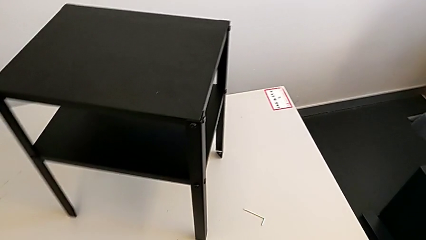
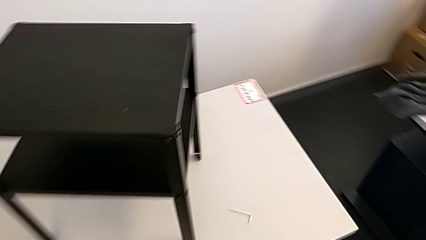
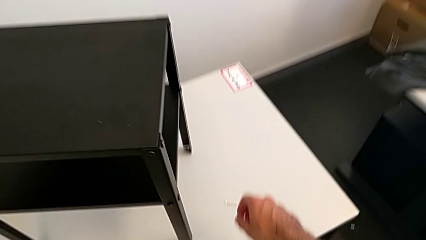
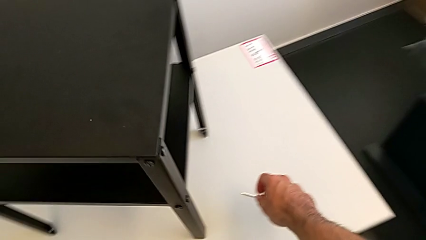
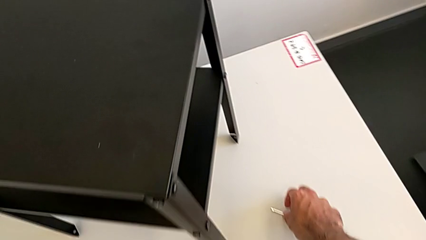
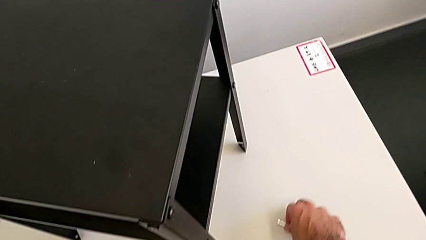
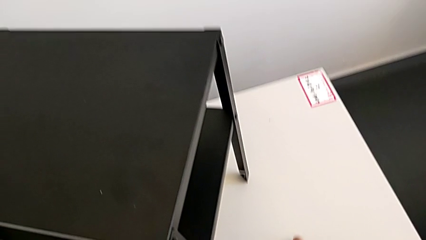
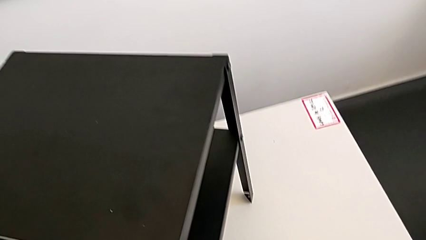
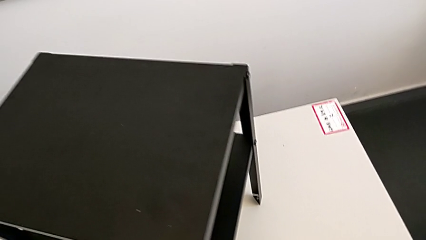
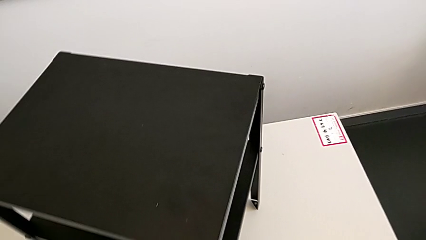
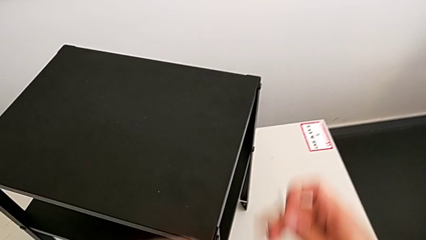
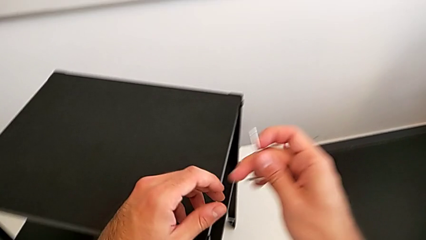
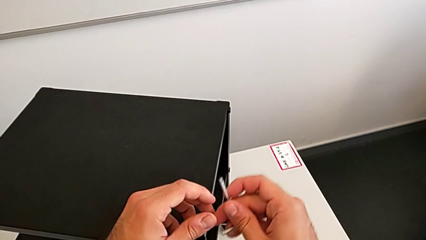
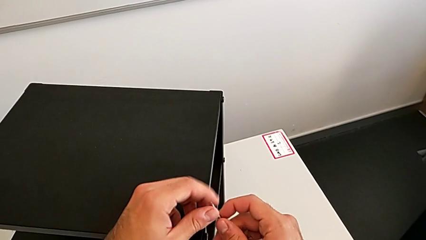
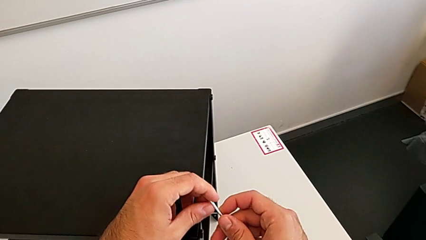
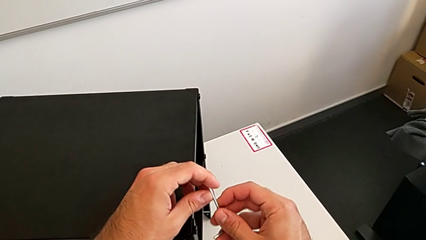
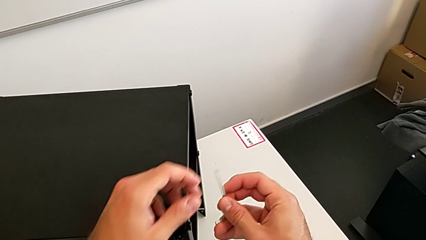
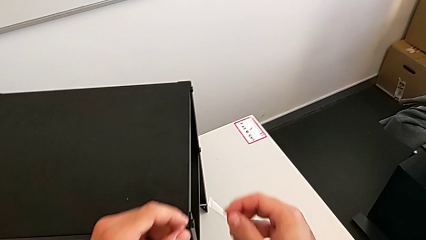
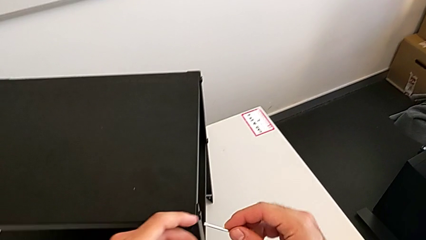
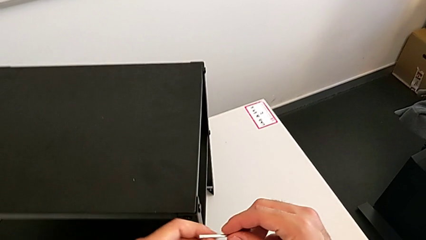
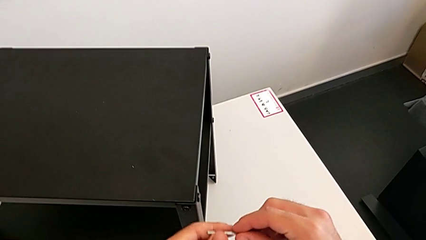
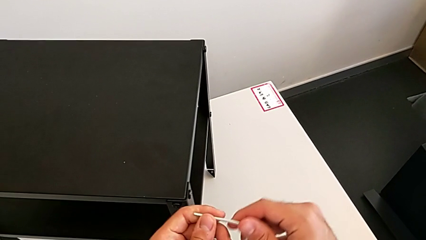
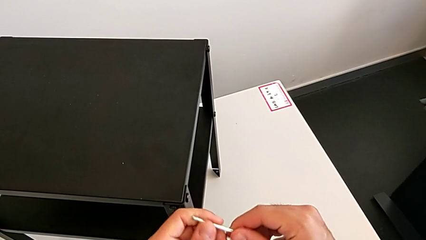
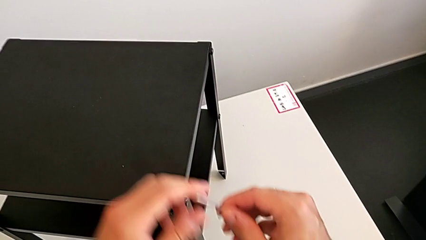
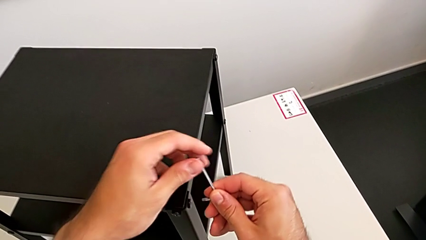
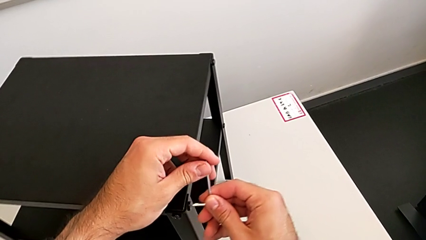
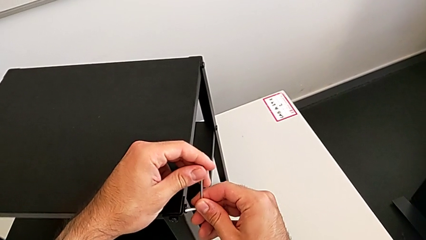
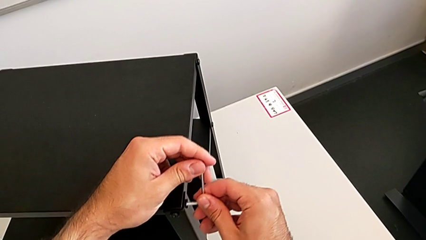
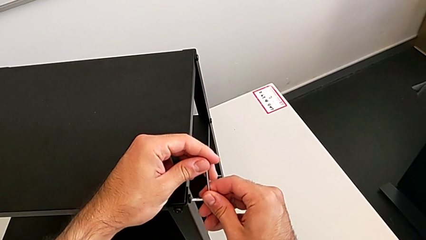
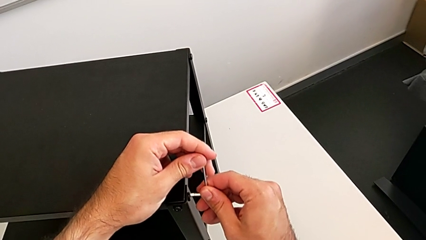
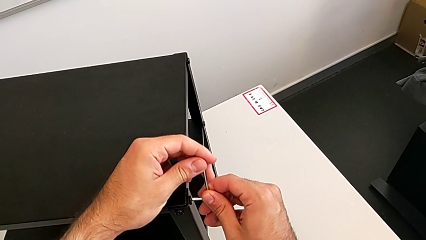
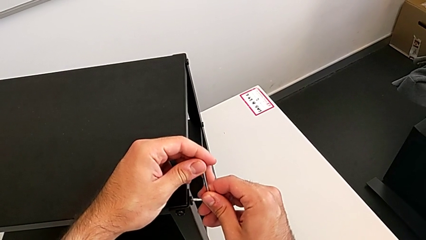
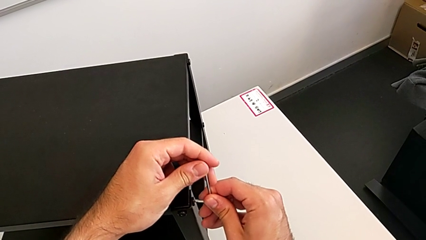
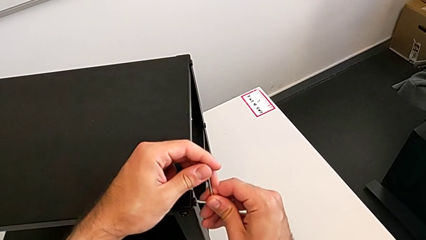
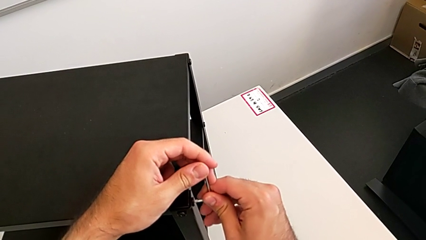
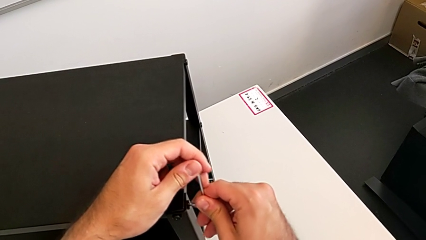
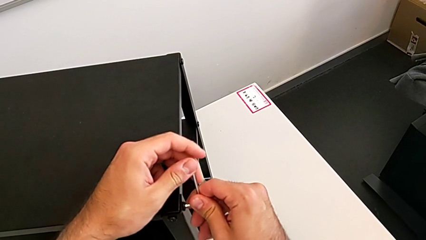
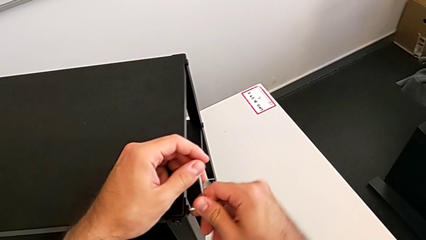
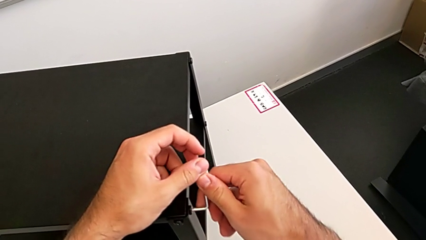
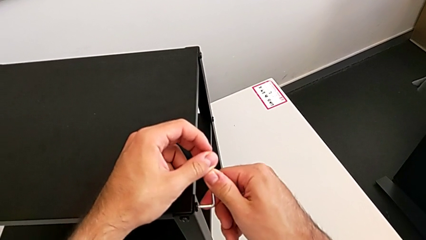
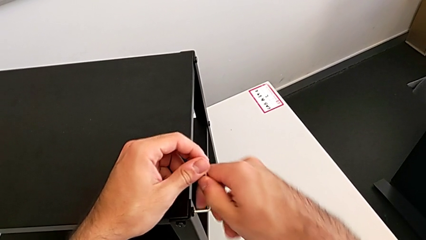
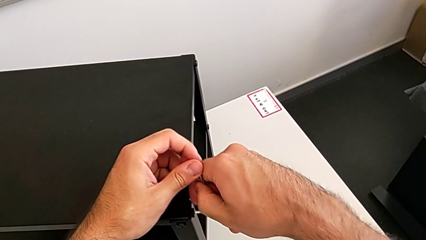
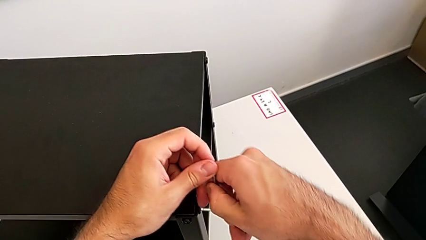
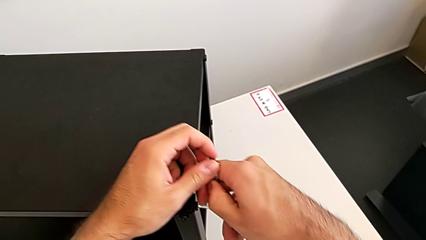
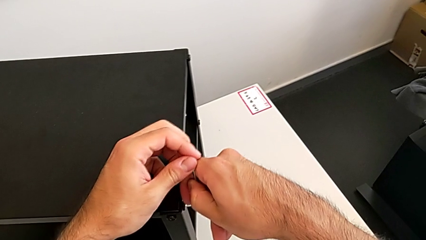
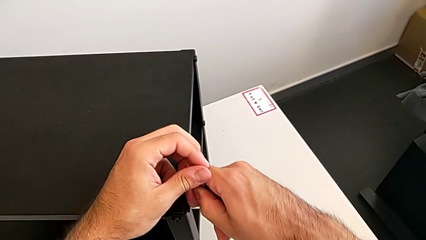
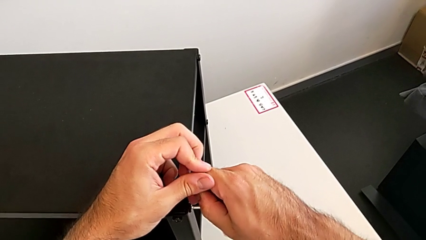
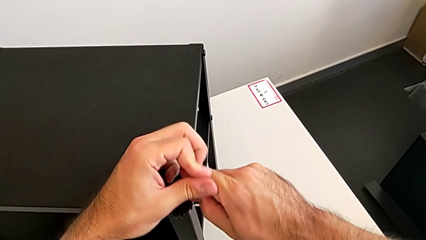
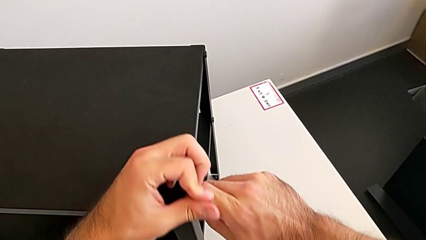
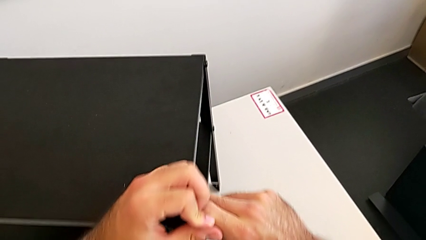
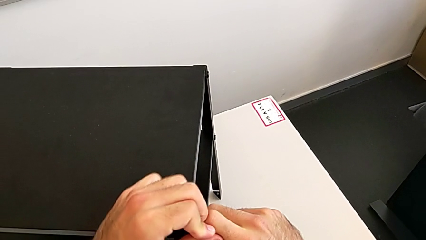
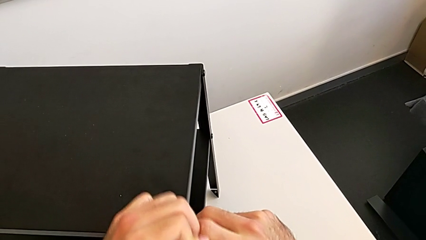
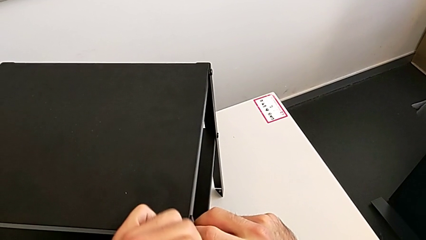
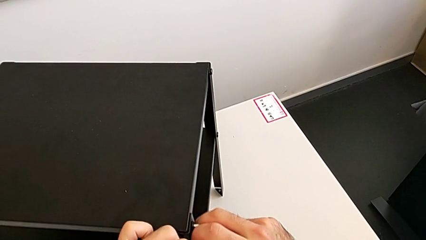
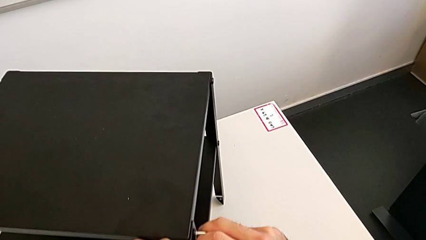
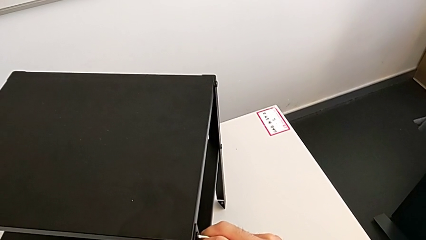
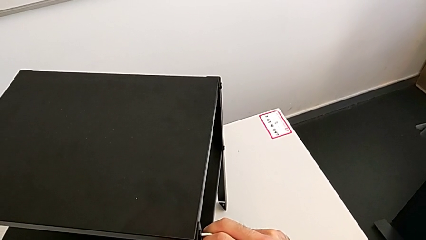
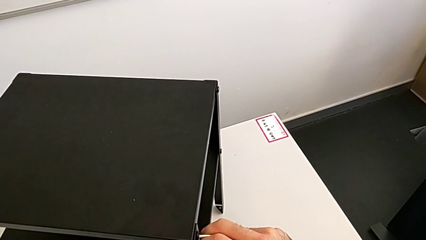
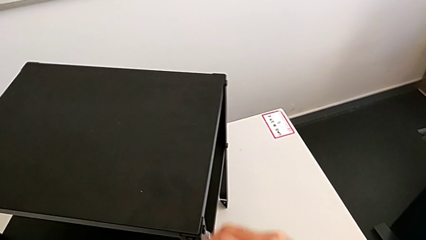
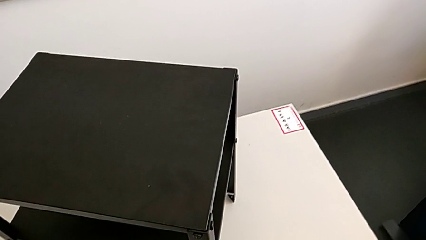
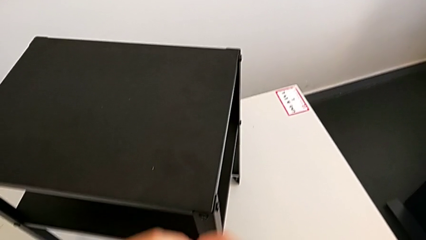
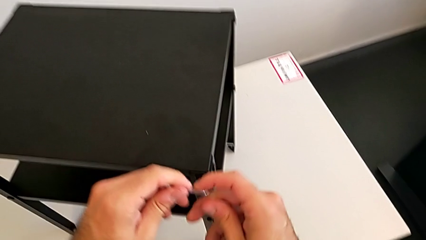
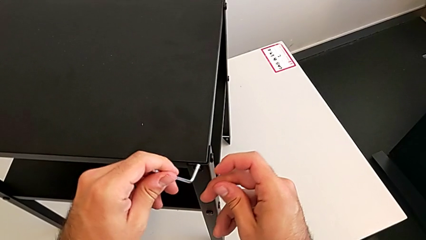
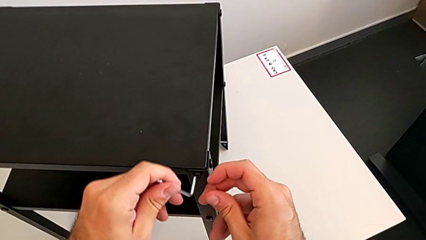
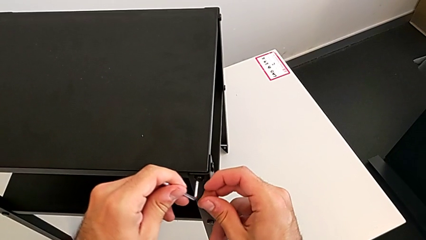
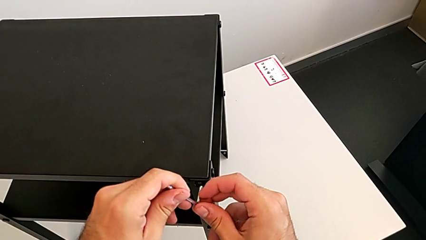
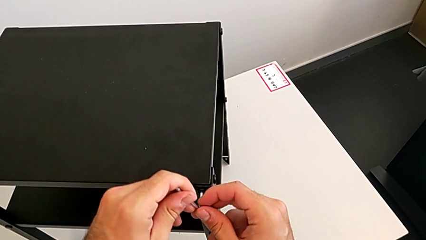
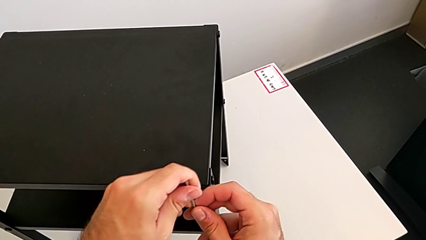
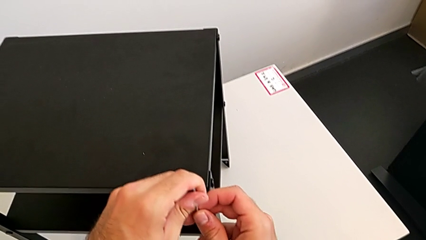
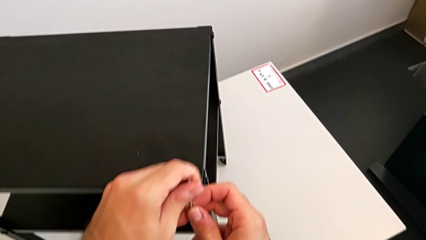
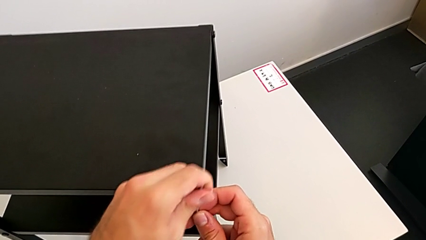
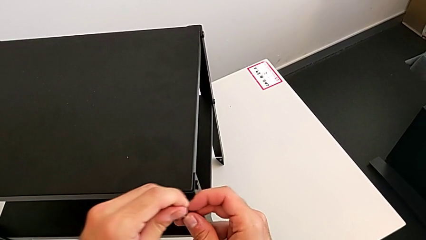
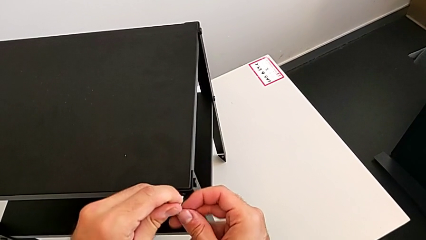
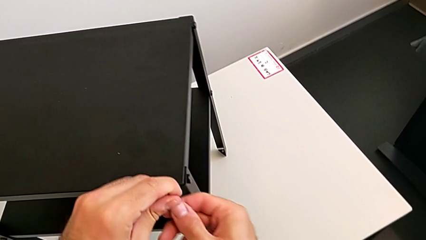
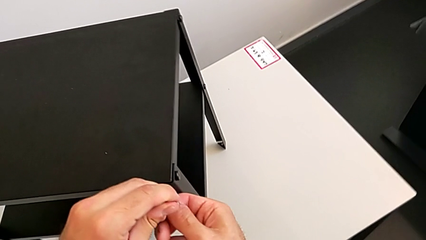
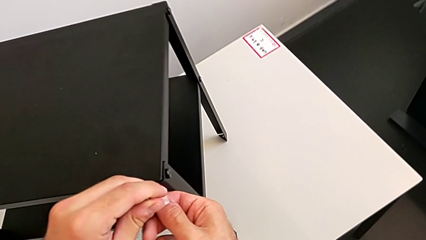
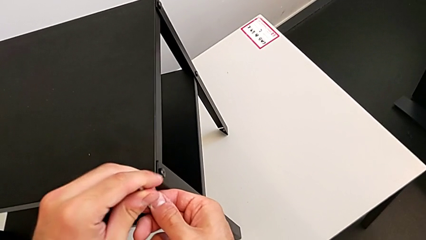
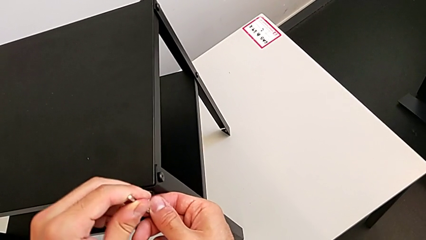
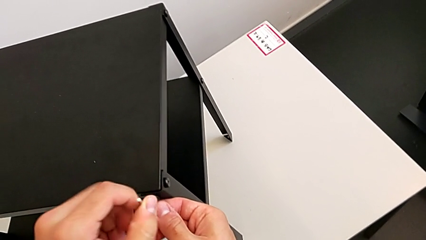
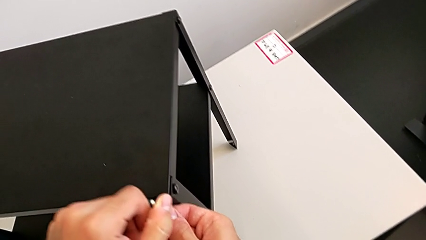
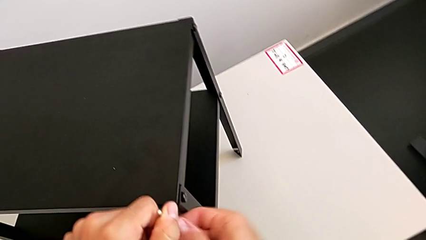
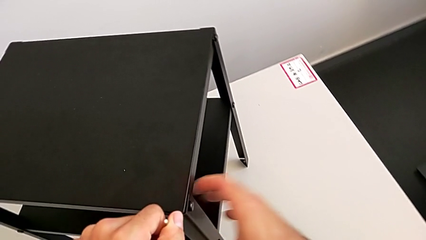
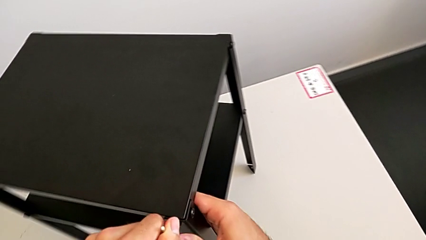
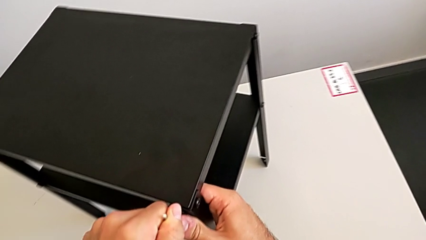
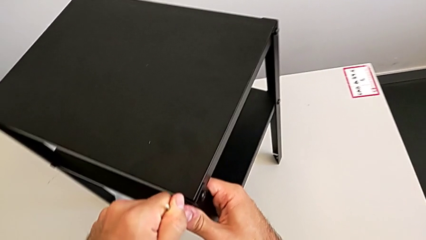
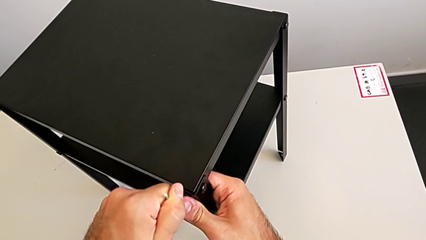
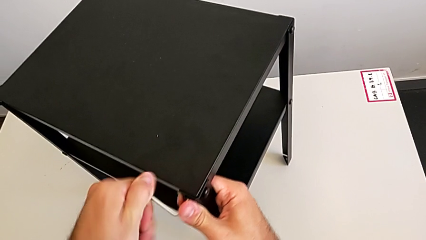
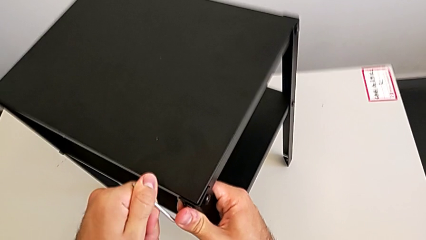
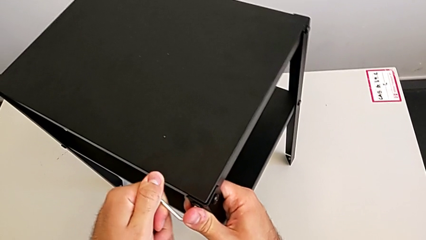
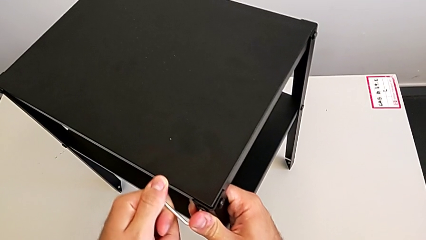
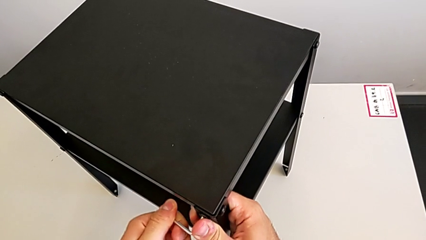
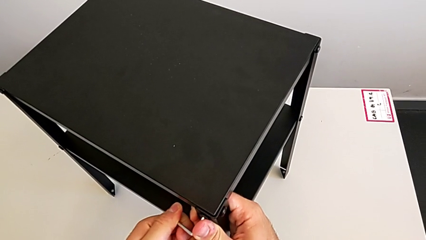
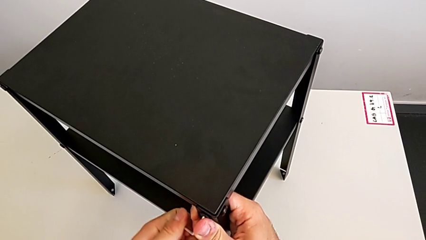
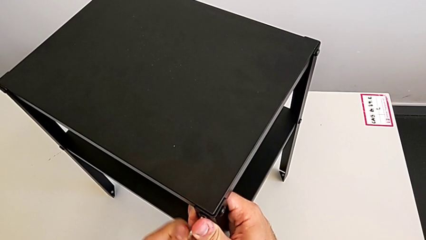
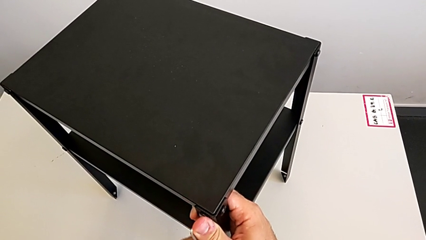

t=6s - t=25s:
The camera wearer is unscrewing the top shelf. They grab the Allen wrench, insert it, unscrew the hex socket head, withdraw the Allen wrench and rotate it.
